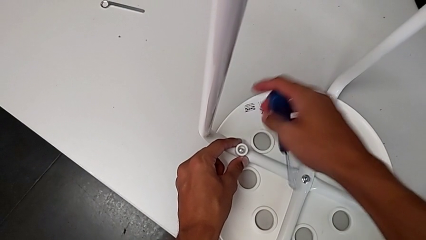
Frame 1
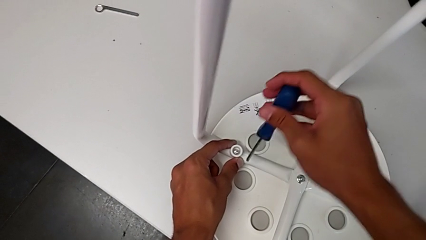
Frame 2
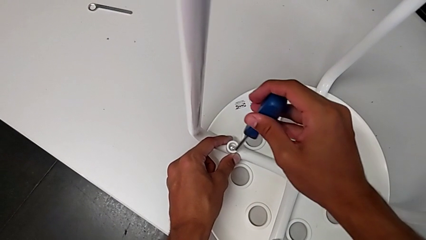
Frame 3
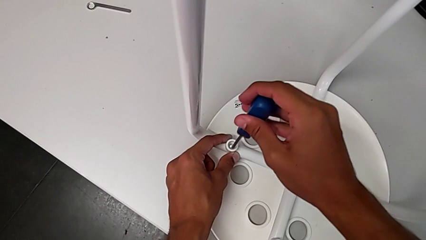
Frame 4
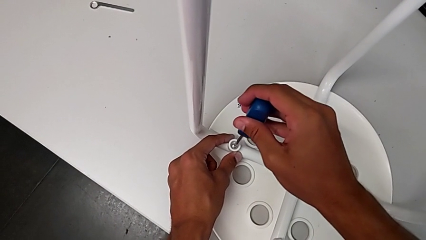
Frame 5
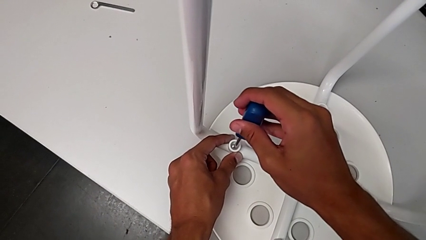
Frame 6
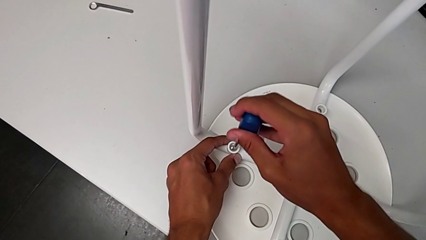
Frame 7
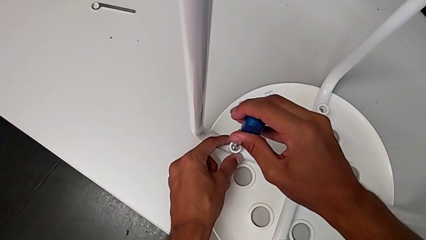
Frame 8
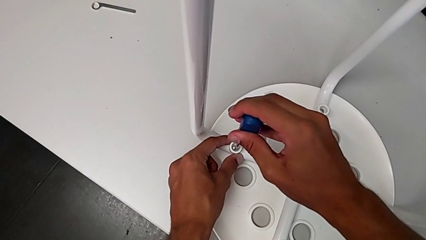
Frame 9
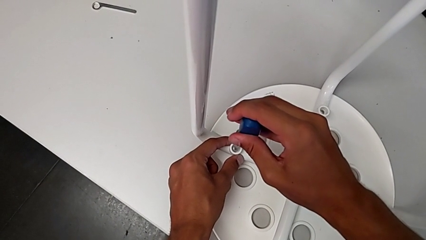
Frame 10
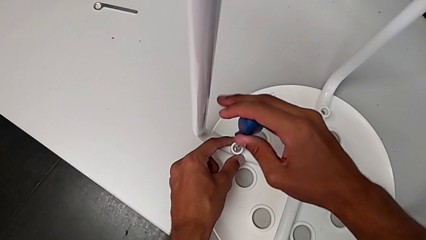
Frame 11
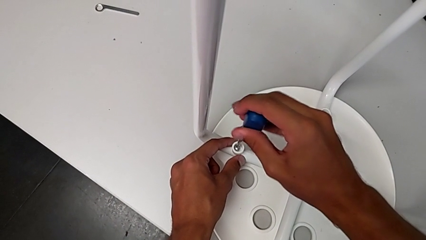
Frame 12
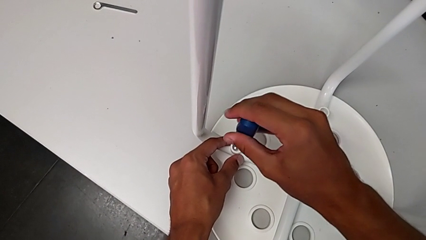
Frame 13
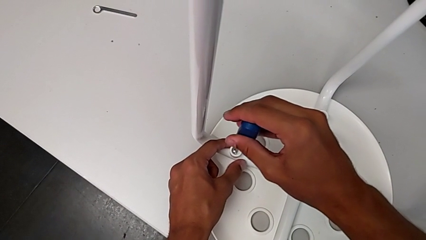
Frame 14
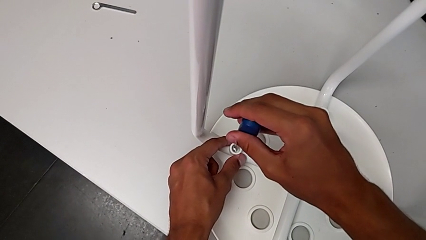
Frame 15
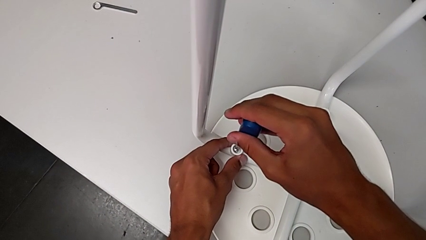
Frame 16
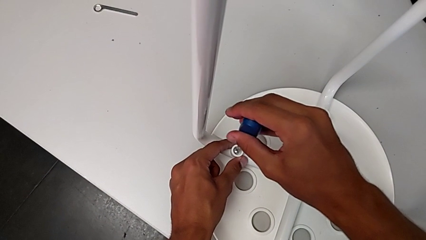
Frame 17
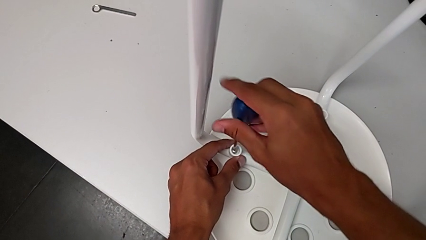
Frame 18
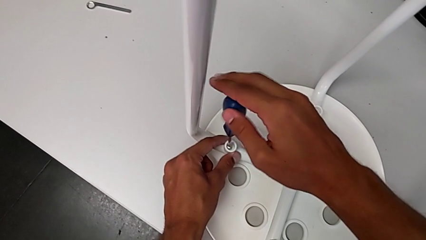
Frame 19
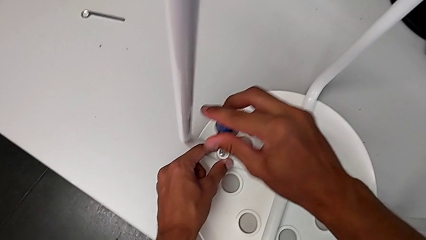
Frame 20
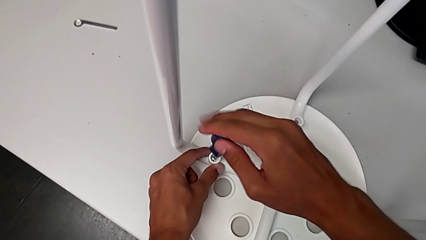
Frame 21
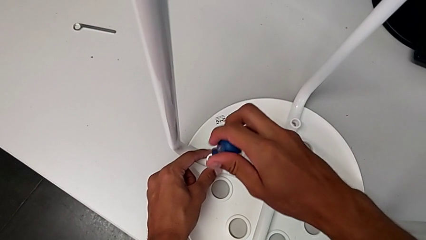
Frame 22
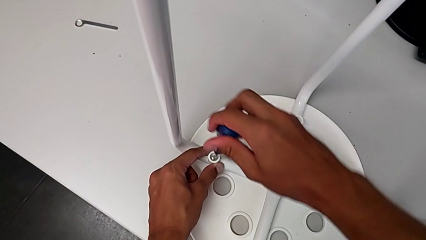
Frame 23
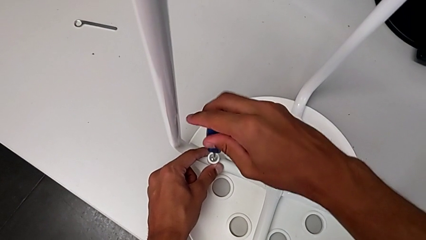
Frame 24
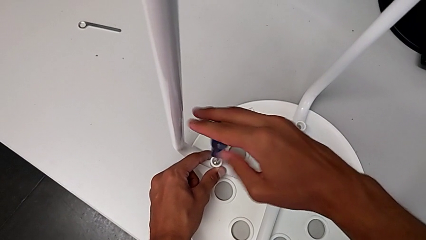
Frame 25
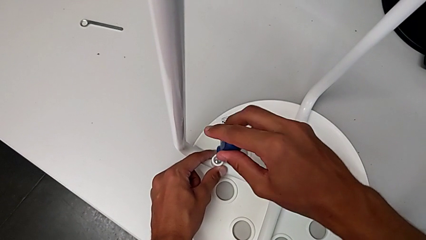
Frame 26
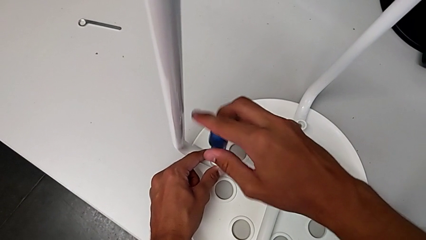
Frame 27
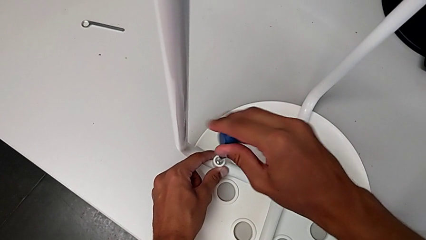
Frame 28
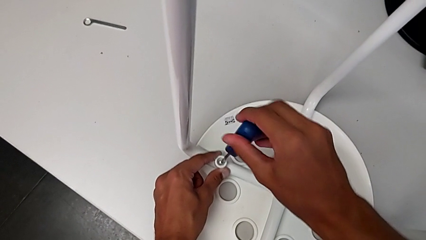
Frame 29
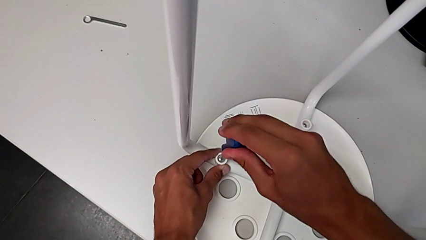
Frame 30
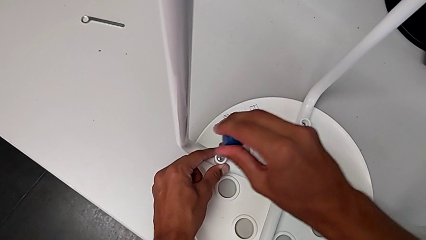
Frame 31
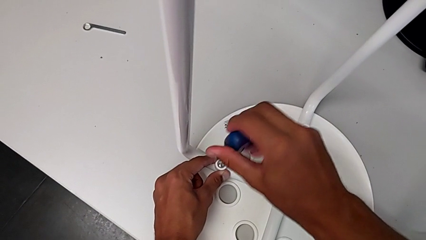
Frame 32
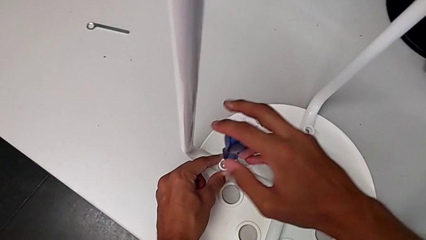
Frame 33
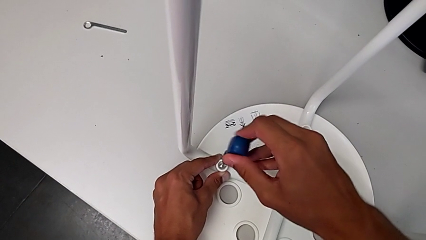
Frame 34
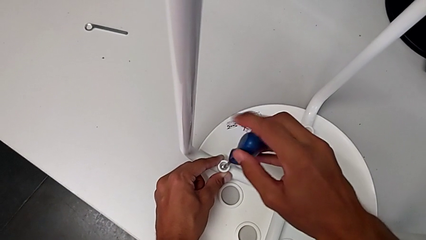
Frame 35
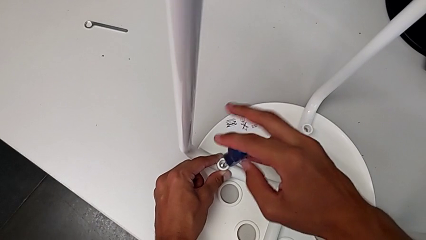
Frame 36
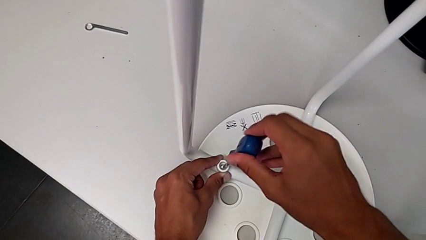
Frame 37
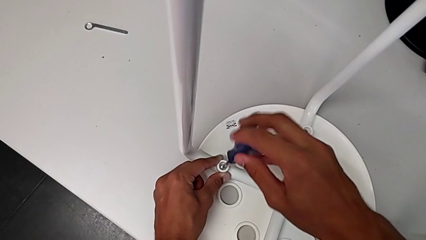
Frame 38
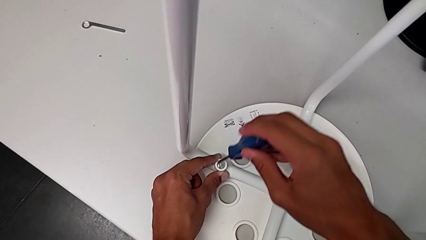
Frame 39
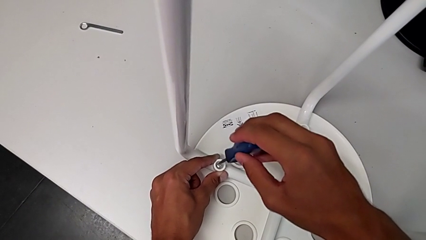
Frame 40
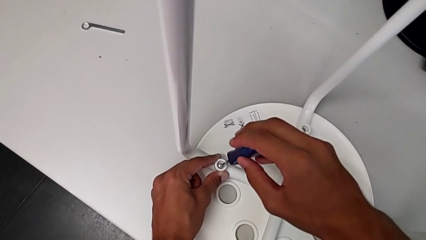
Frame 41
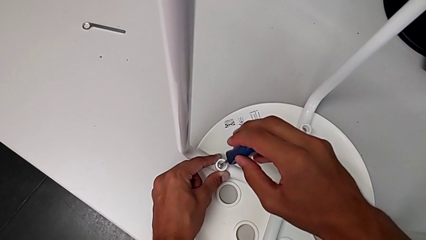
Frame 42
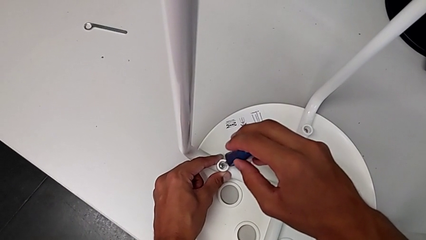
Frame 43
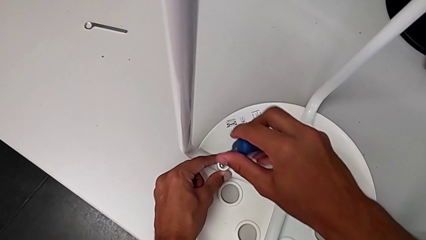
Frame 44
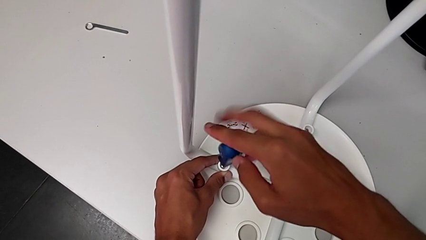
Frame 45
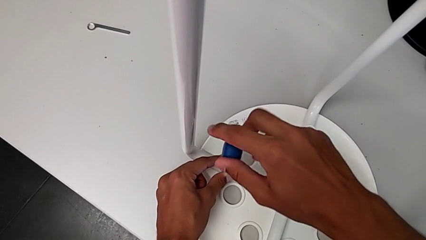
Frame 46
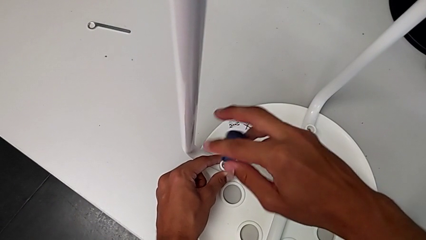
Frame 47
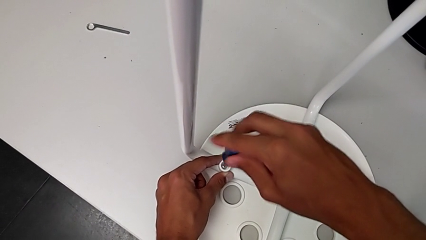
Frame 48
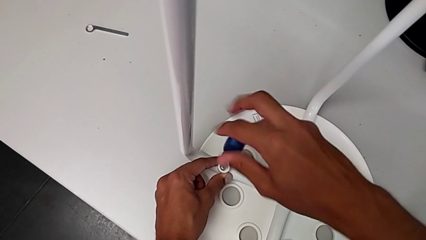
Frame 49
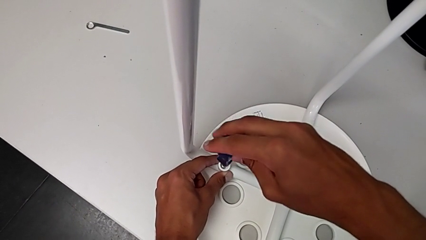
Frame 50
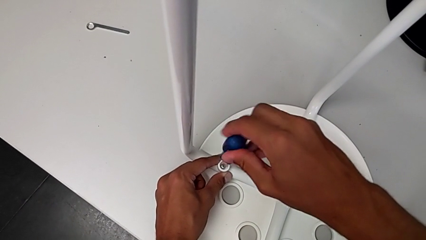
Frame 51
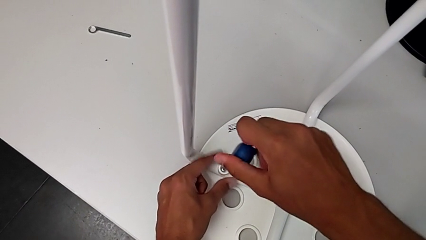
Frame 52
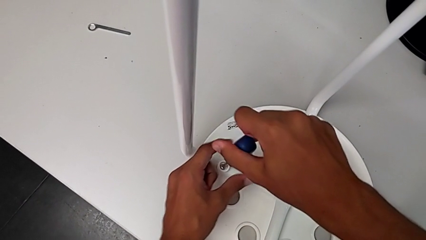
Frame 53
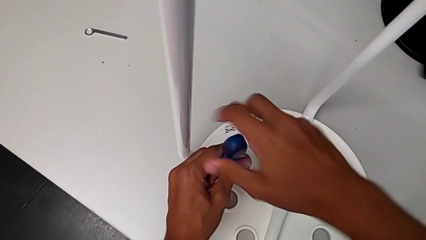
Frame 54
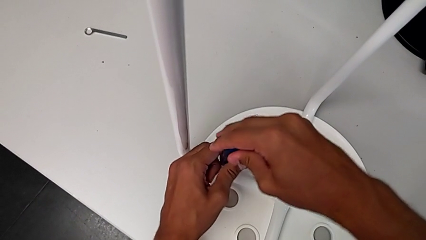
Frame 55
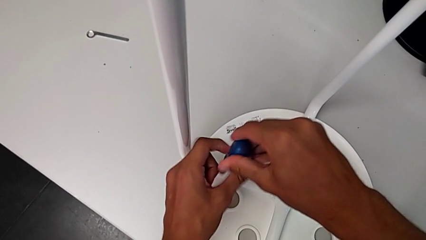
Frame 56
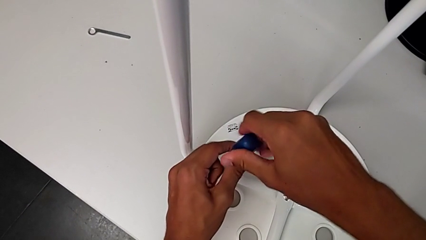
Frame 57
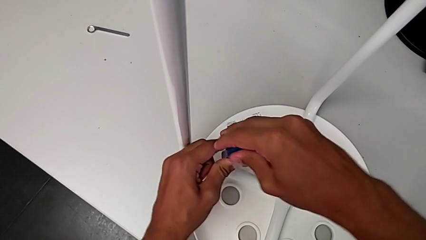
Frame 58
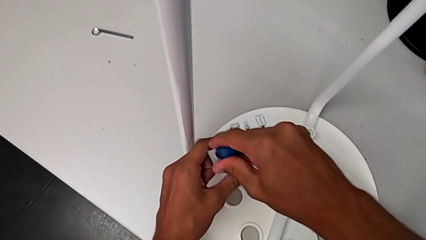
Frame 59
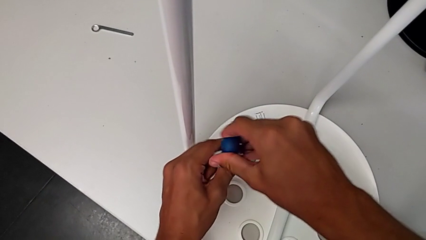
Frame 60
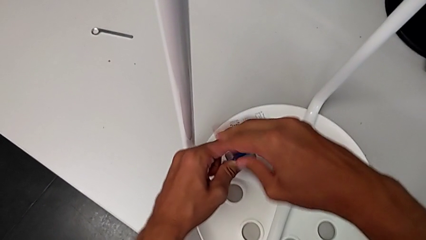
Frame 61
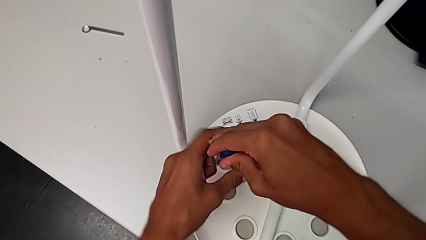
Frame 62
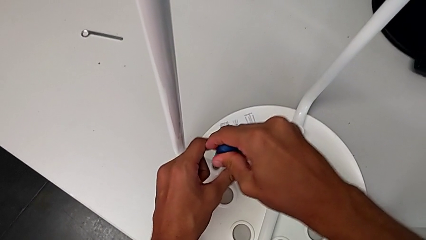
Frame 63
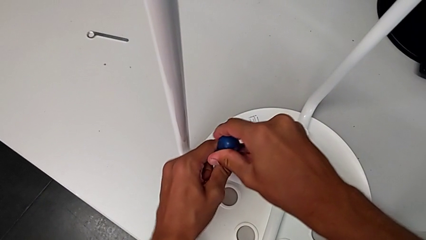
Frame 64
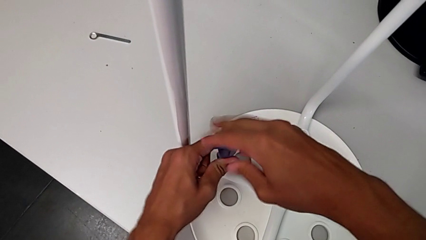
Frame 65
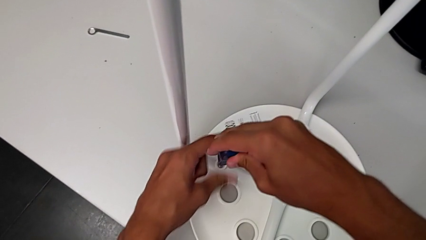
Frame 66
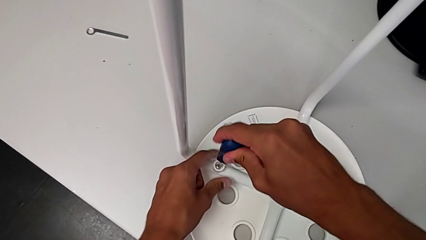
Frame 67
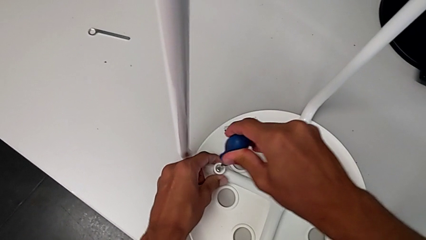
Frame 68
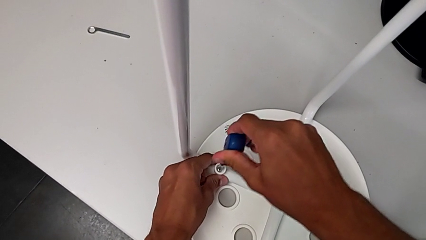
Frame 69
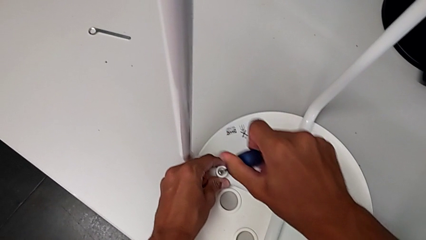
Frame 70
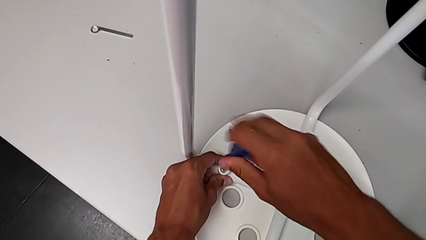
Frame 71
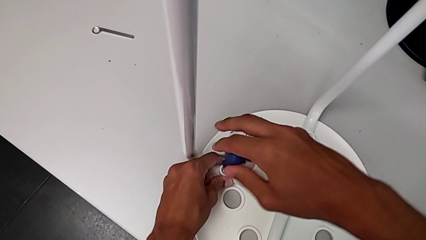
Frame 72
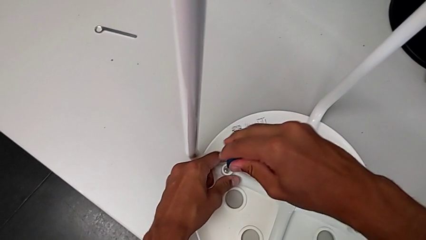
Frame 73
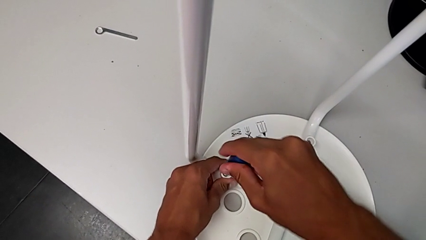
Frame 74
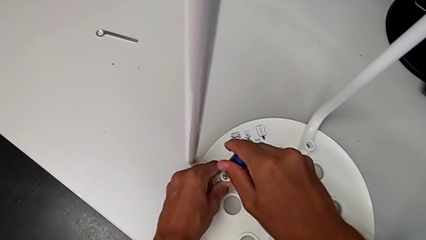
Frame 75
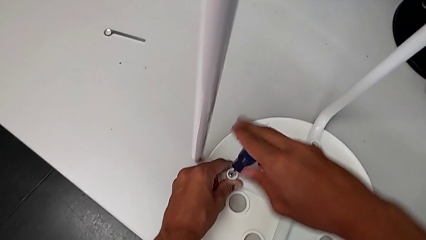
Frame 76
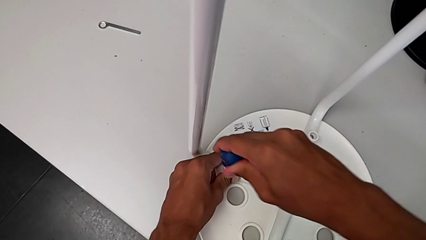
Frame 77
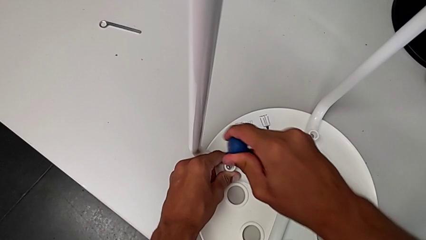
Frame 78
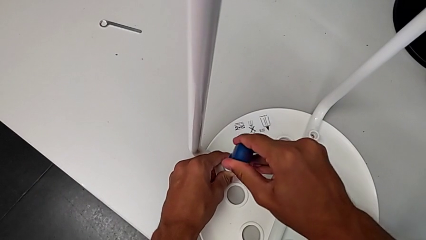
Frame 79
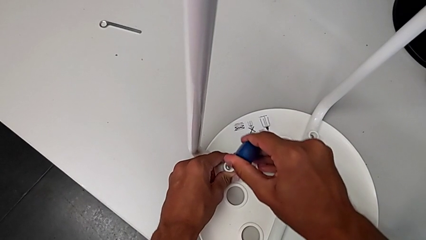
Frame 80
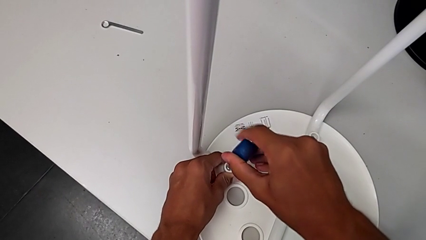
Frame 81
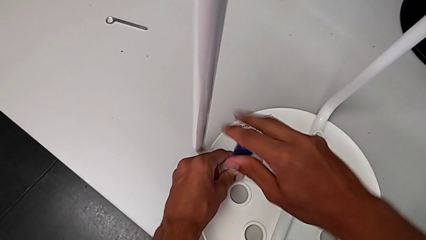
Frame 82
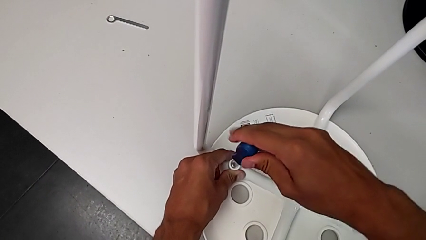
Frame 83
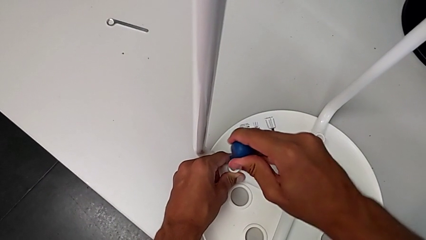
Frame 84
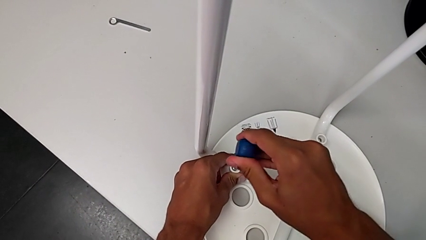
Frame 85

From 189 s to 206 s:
The camera wearer is assembling the seat. They insert the screwdriver and screw the screw.
